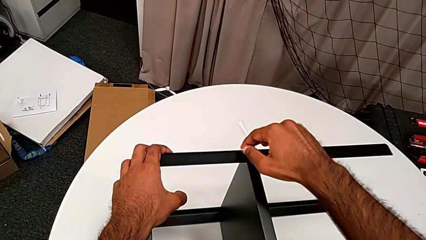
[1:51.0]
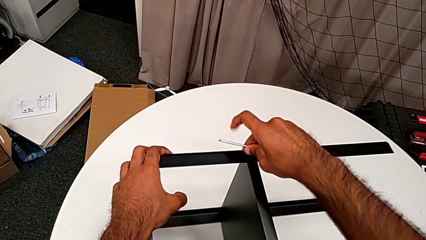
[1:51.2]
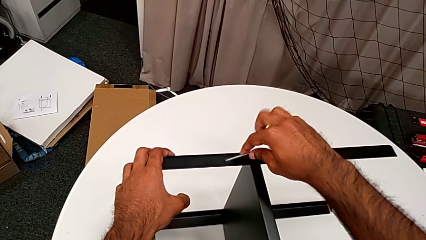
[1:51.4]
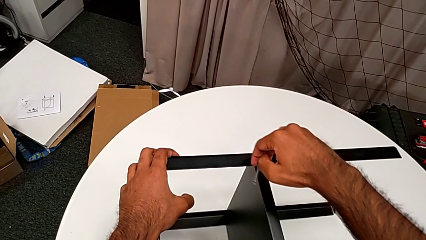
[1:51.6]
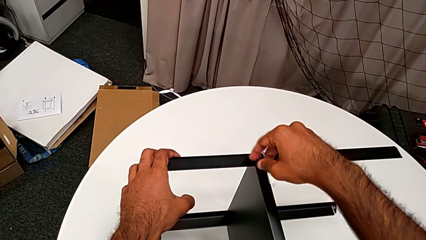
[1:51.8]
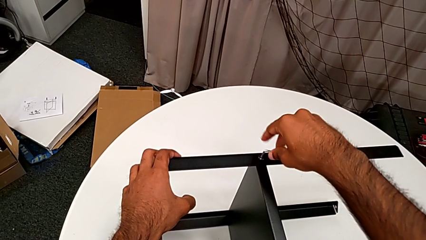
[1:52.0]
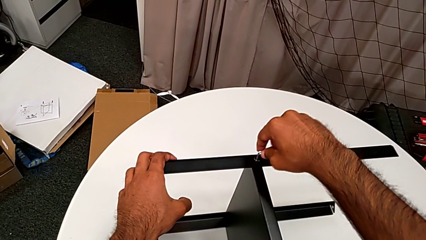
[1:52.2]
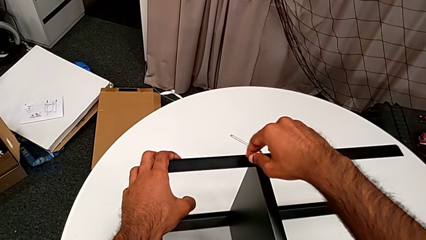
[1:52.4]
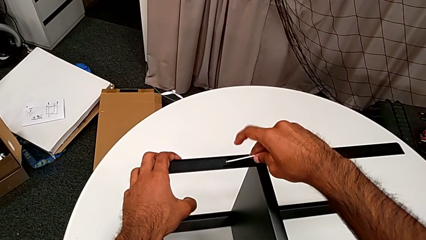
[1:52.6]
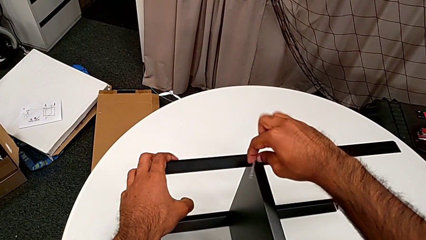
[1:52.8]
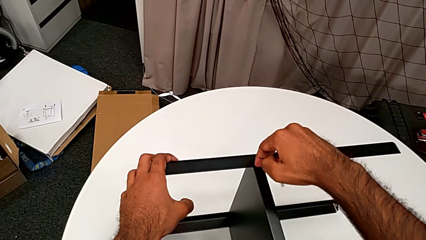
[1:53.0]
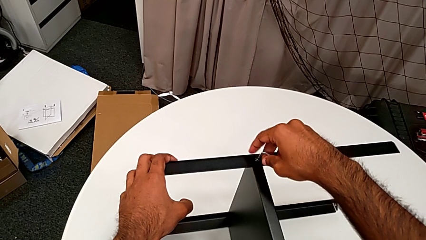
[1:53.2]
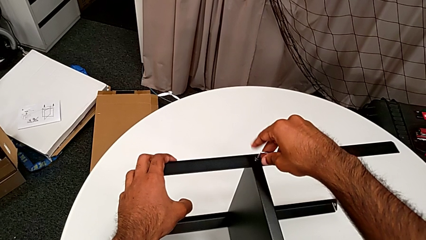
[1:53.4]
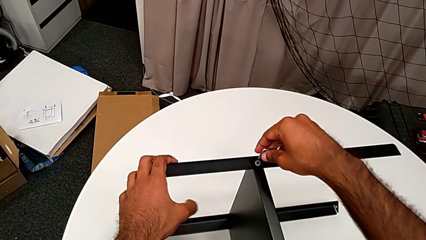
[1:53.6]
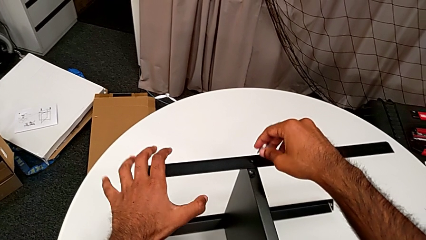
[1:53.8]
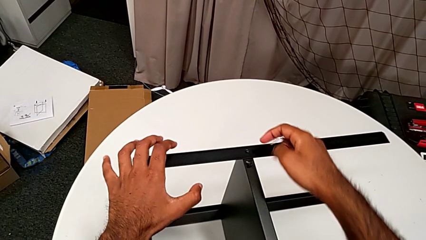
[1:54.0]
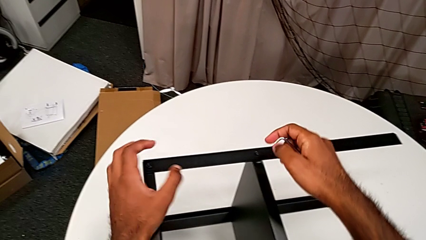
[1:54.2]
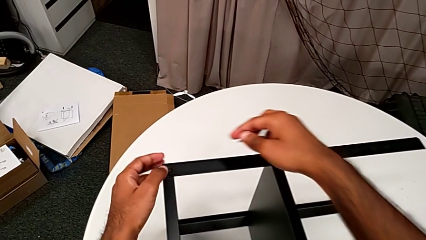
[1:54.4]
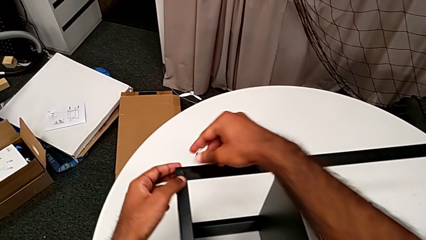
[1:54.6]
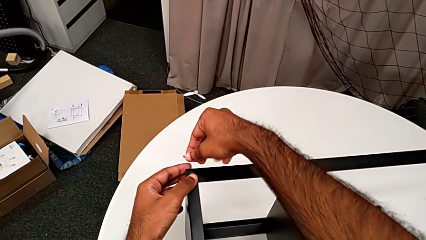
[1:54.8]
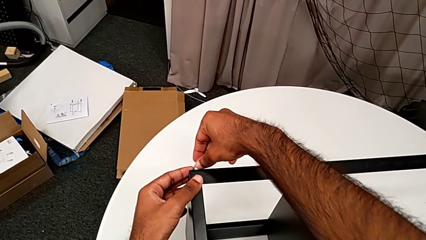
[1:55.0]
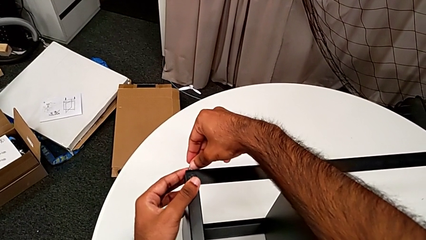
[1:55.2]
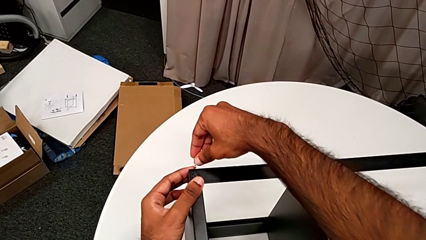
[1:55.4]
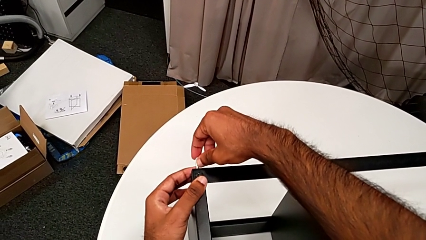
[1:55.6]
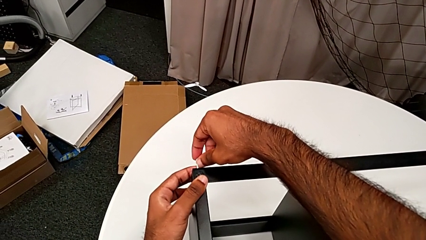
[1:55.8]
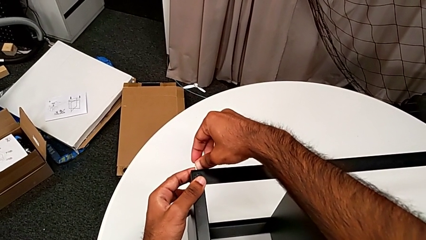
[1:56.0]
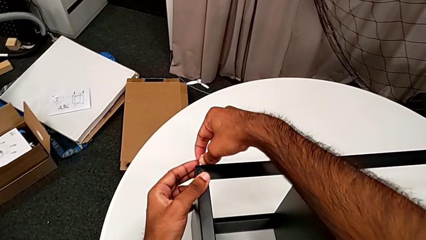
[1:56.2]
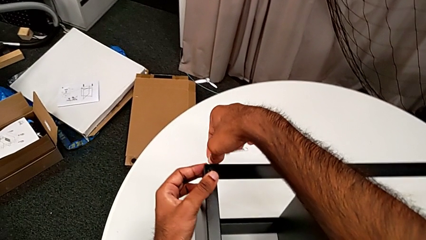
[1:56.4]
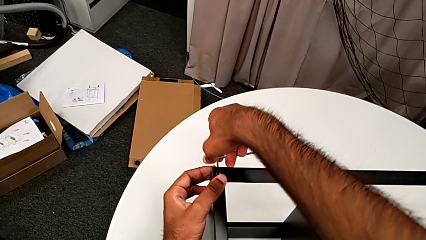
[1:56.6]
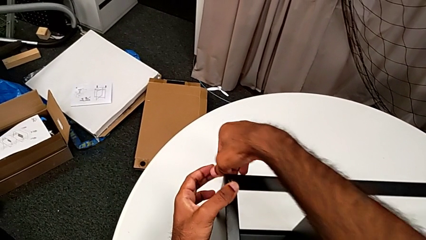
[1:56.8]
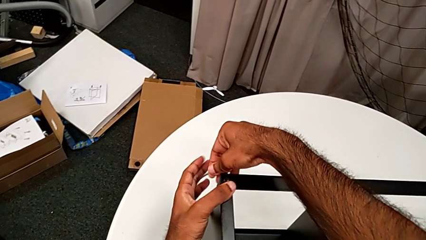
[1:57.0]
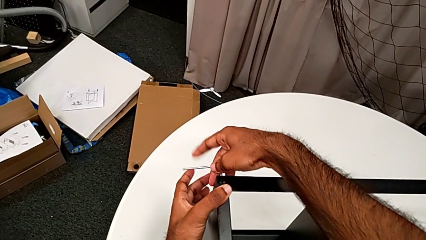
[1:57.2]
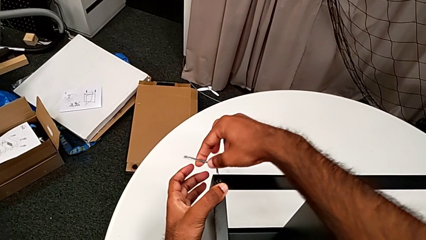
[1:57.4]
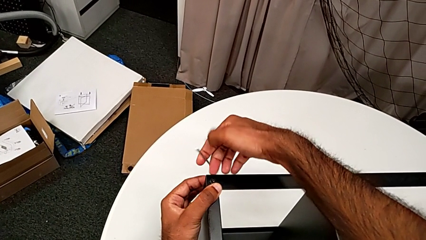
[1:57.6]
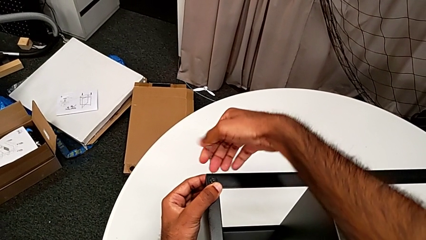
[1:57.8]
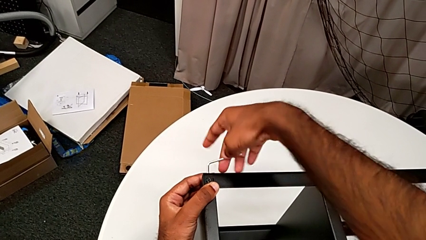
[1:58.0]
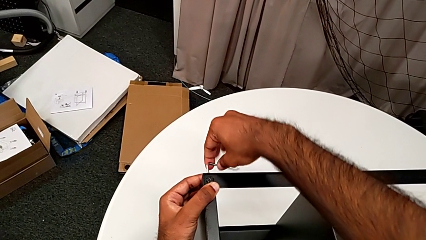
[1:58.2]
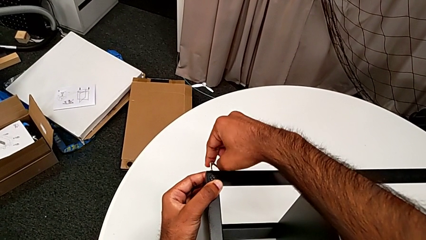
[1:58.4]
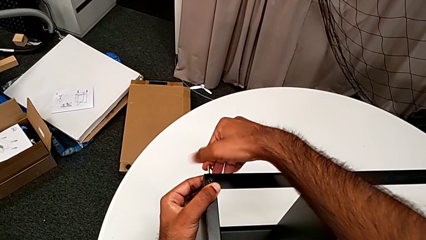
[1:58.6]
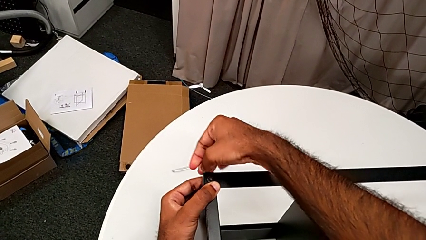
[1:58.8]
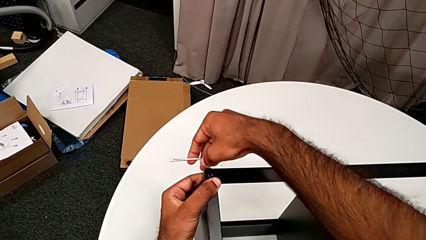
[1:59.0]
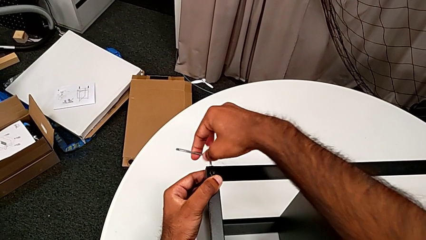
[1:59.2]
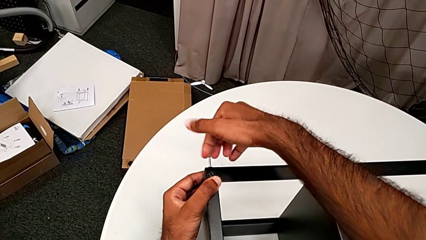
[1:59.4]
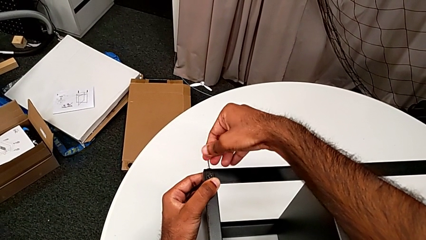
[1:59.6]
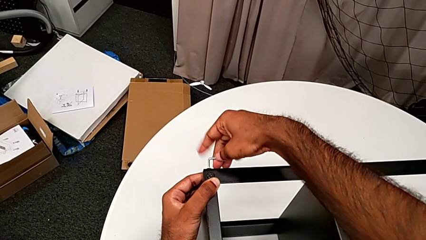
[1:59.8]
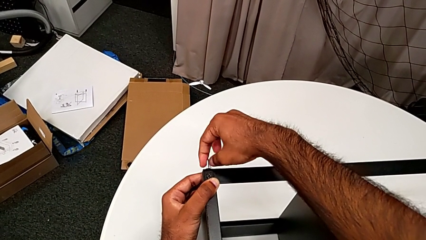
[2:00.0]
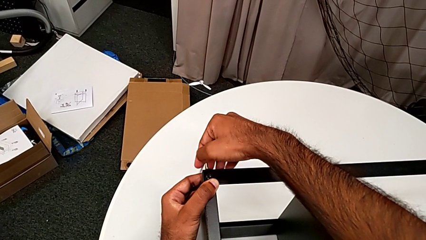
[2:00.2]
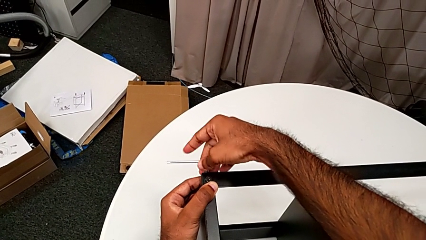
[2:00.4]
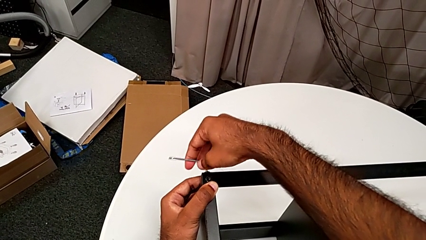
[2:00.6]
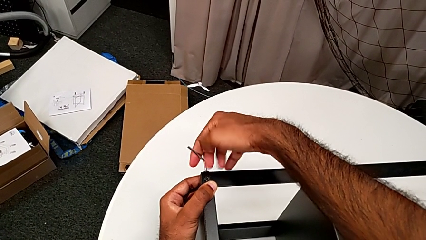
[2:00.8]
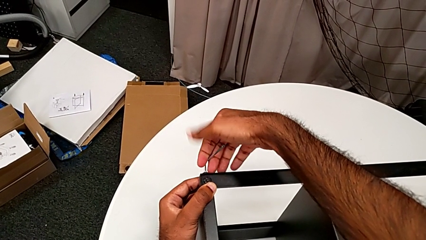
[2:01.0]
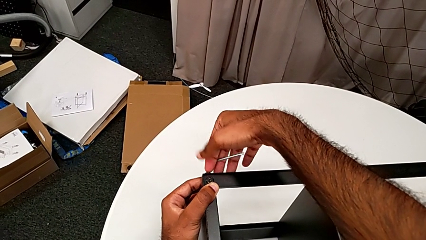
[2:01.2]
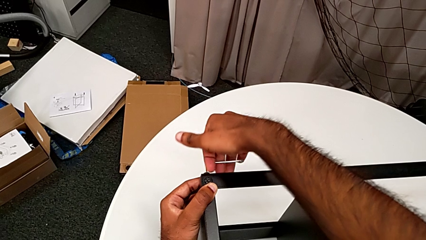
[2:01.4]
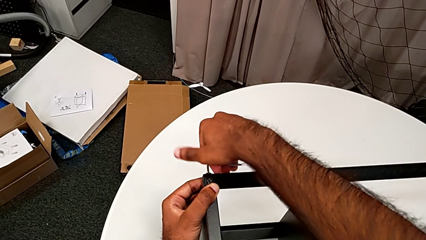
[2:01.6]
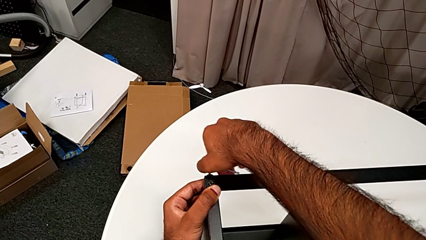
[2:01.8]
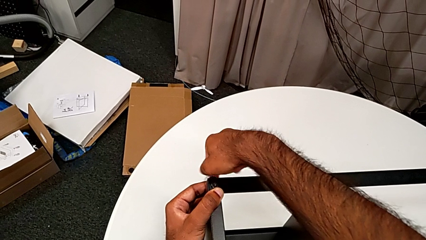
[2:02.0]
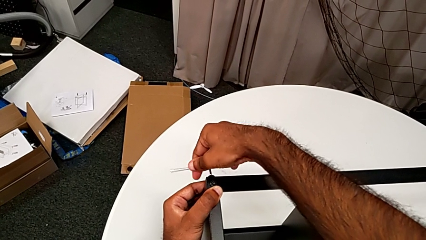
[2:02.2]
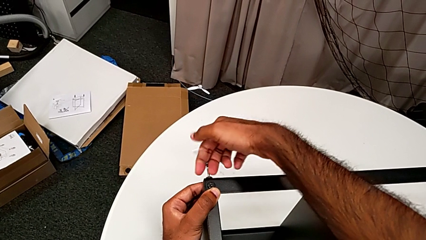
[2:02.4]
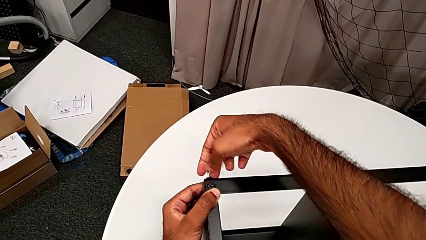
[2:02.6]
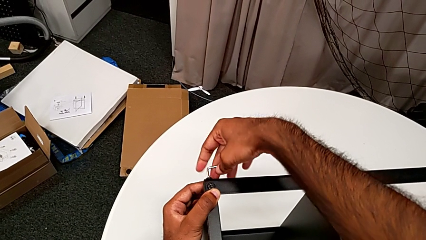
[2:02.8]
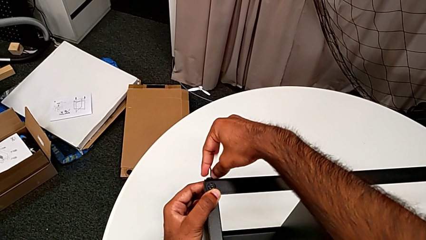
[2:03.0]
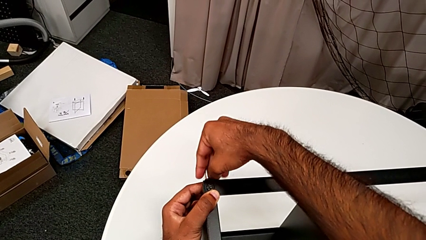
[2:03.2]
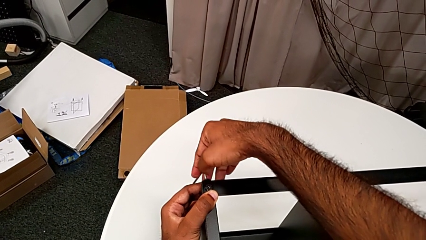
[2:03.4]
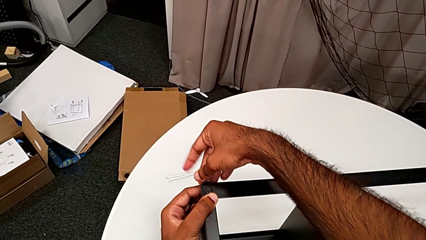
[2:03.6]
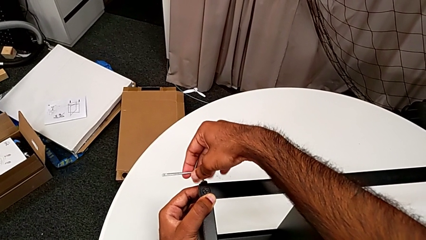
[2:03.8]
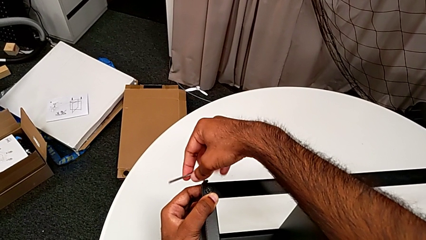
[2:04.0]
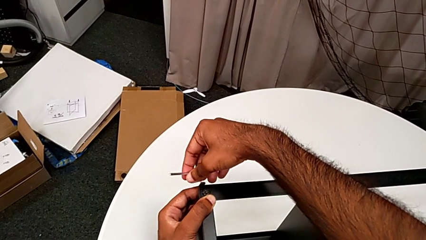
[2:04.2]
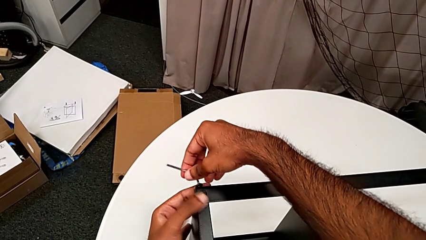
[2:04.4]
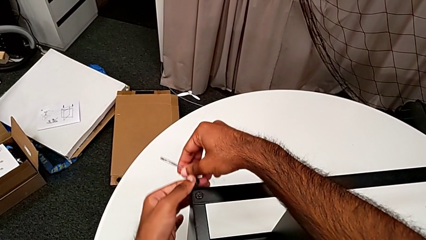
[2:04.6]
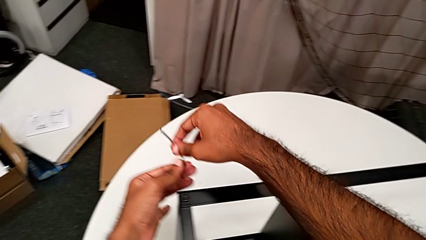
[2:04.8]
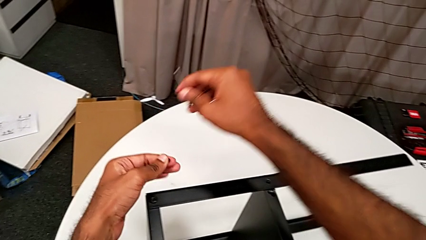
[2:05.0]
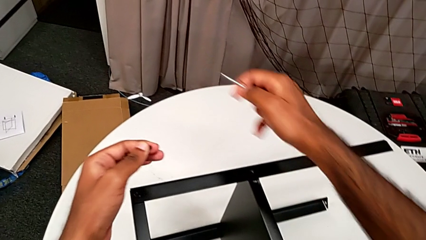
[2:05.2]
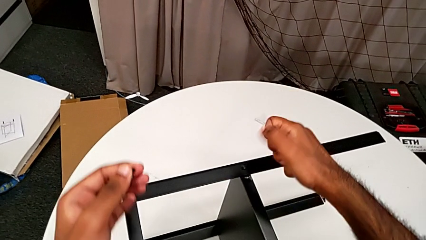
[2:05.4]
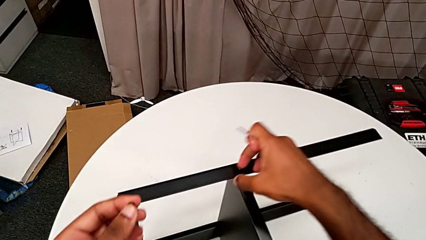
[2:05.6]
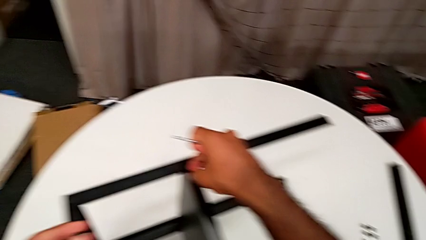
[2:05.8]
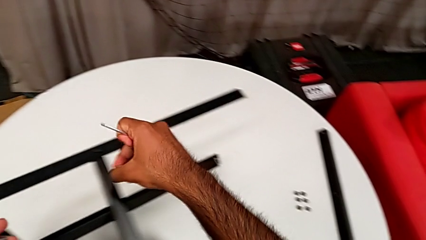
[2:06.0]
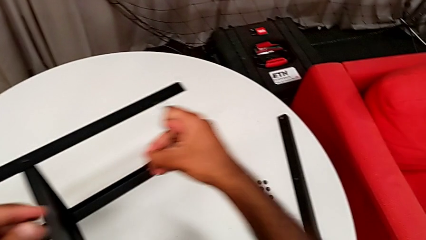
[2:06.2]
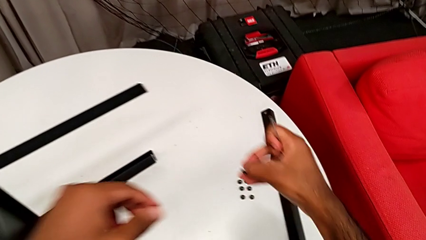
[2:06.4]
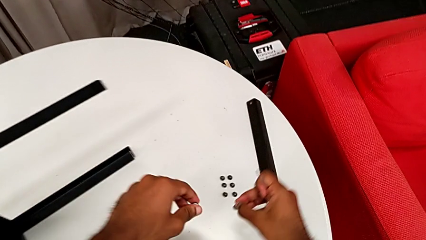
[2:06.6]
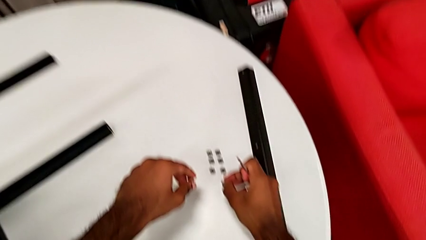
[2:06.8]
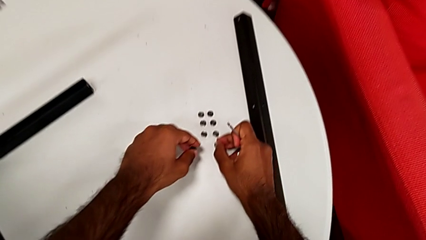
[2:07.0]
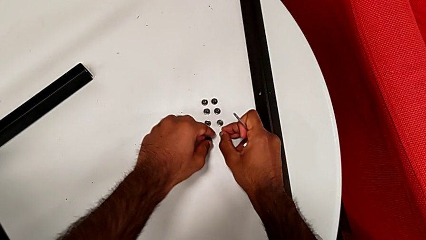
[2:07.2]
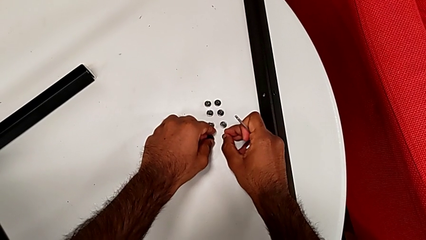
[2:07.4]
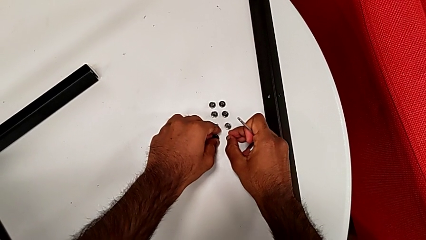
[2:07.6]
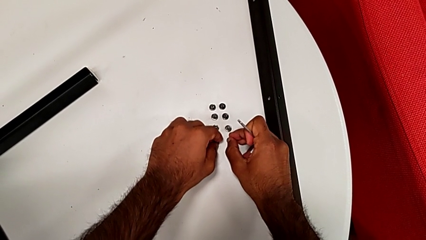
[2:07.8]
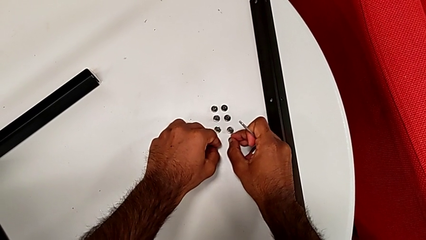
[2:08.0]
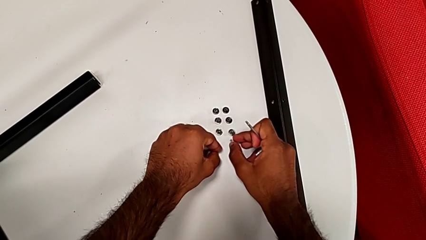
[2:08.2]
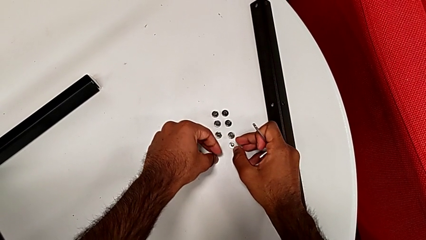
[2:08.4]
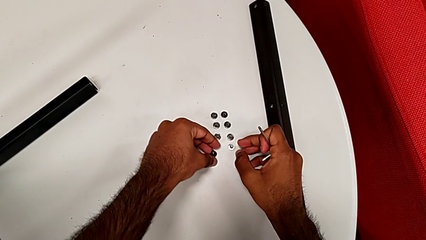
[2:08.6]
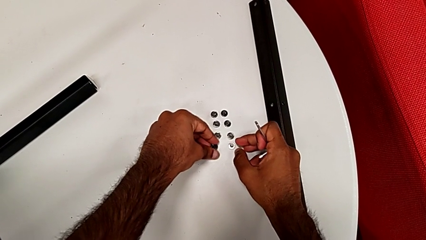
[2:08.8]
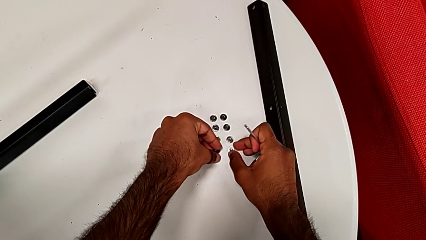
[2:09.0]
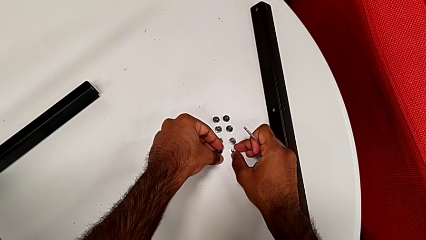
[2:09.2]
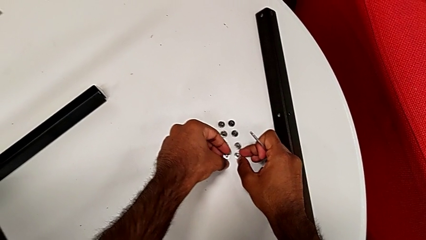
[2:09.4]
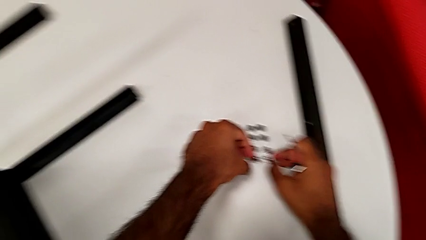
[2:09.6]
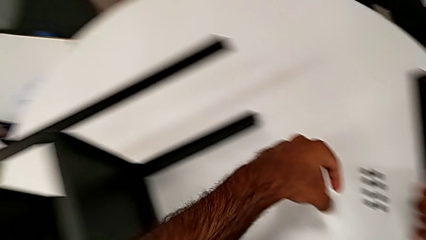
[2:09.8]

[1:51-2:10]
The camera wearer is unscrewing the screws on the leg with an Allen wrench. They unscrew the hex socket head, disassemble it with the right hand, withdraw the Allen wrench with the right hand, wrongly drop the hex socket head, approach the Allen wrench, insert it, unscrew the hex socket head, disassemble it, withdraw the Allen wrench, grab the hex socket head and place it.
